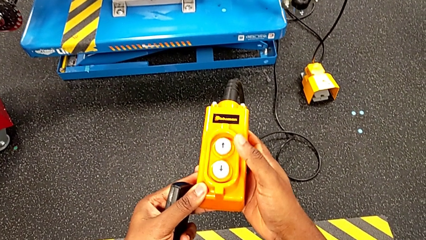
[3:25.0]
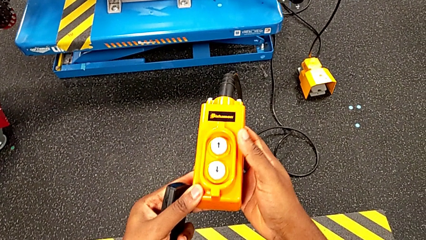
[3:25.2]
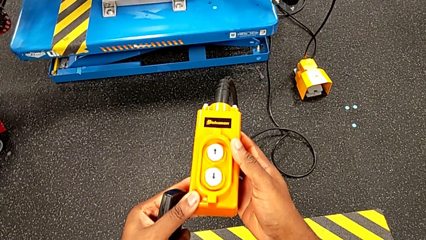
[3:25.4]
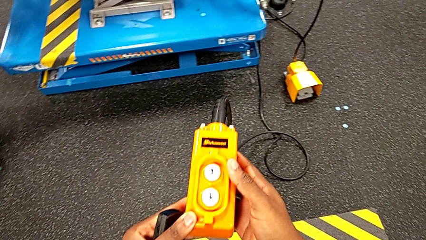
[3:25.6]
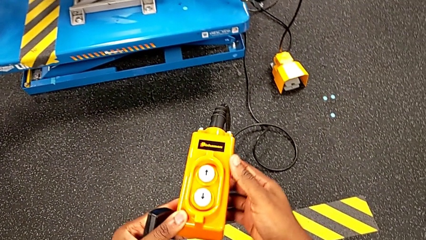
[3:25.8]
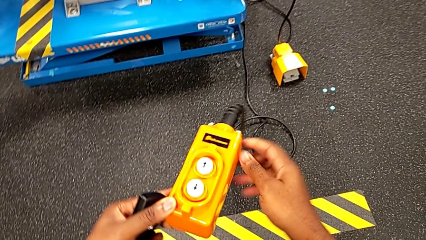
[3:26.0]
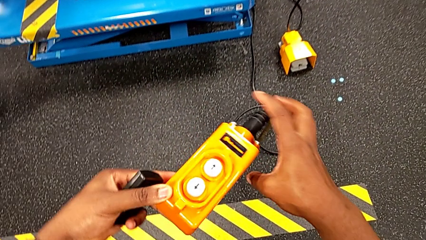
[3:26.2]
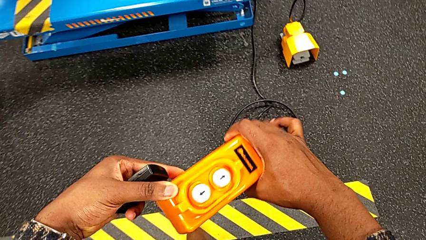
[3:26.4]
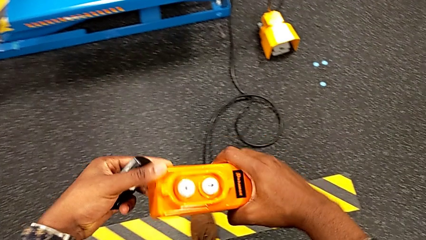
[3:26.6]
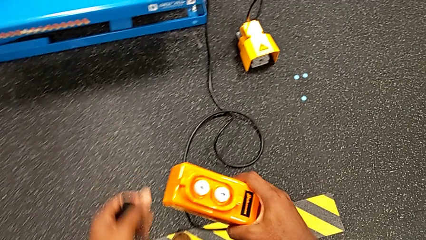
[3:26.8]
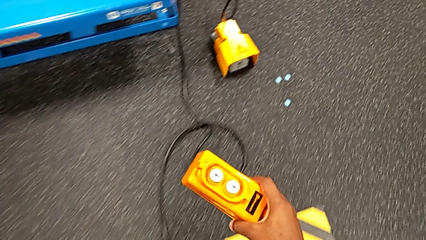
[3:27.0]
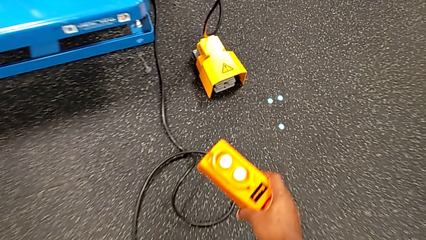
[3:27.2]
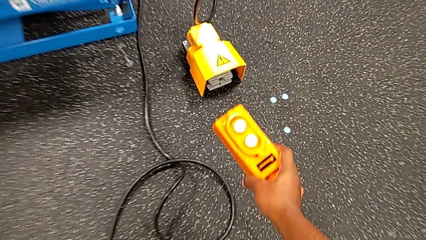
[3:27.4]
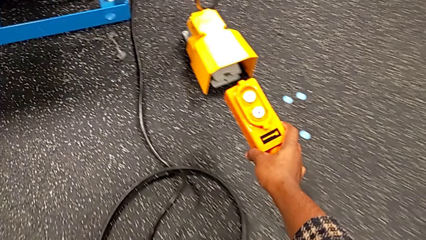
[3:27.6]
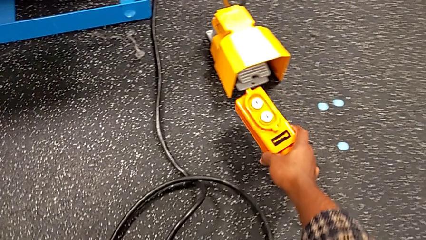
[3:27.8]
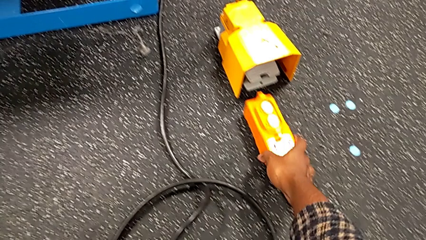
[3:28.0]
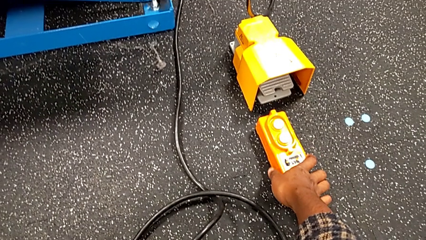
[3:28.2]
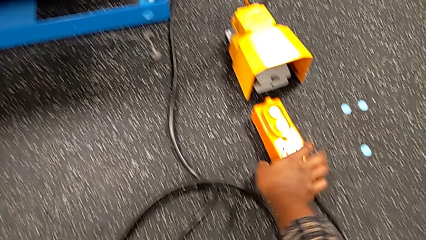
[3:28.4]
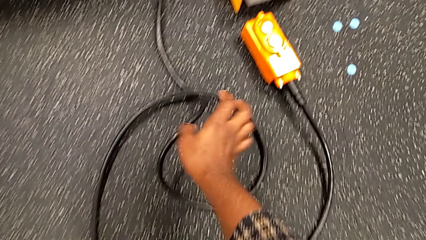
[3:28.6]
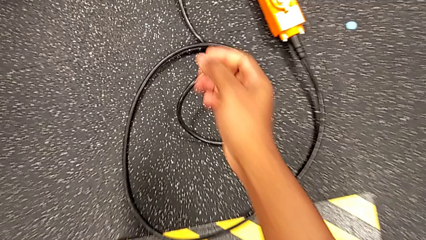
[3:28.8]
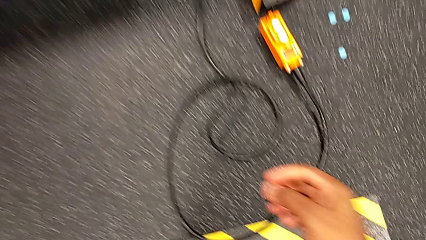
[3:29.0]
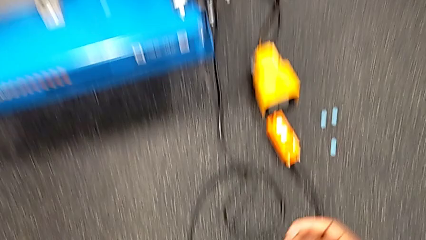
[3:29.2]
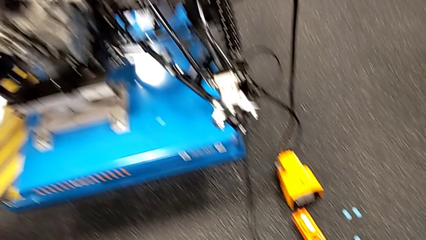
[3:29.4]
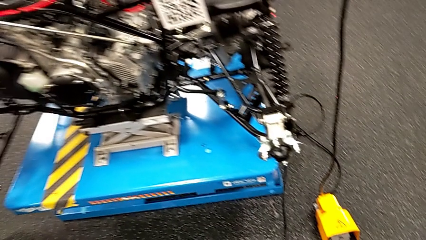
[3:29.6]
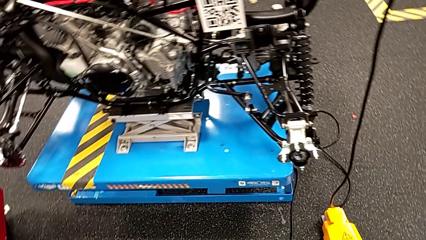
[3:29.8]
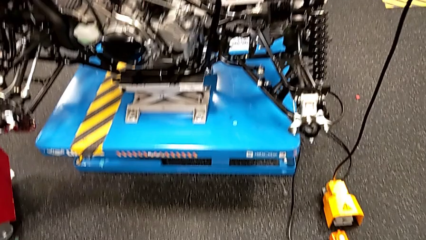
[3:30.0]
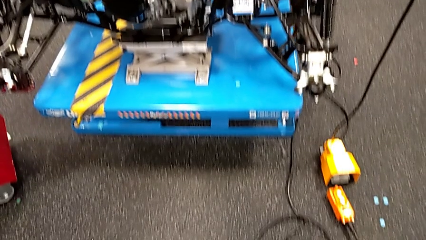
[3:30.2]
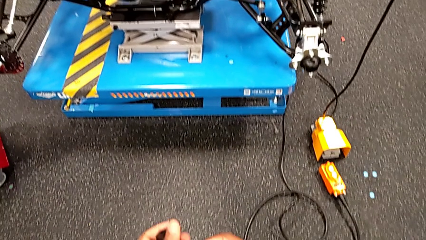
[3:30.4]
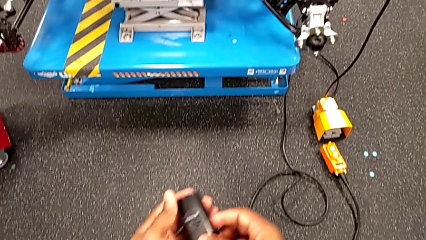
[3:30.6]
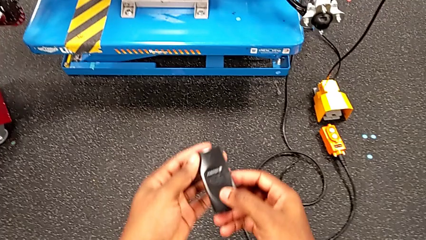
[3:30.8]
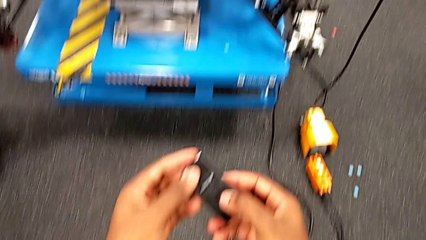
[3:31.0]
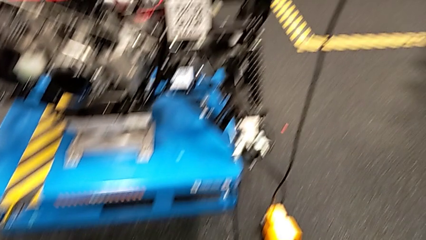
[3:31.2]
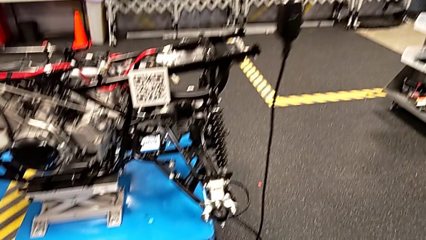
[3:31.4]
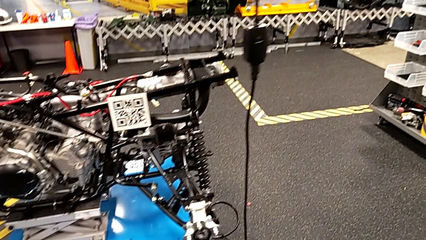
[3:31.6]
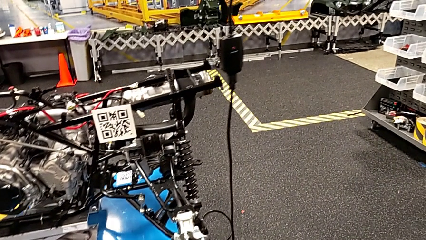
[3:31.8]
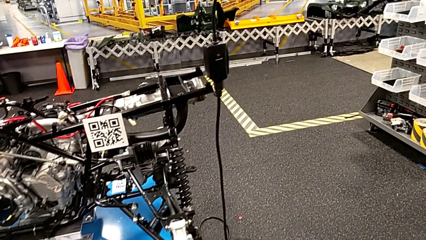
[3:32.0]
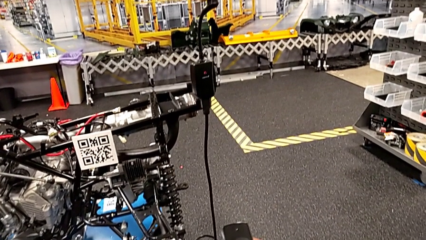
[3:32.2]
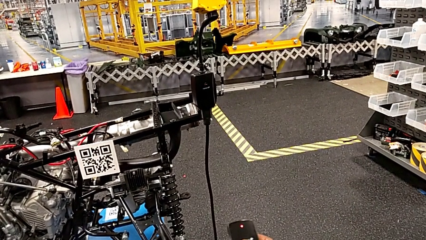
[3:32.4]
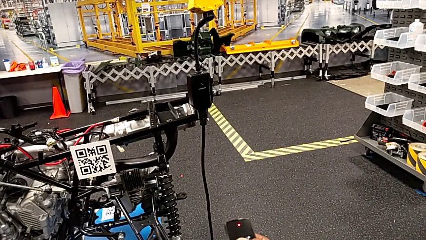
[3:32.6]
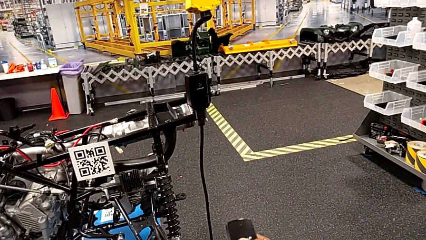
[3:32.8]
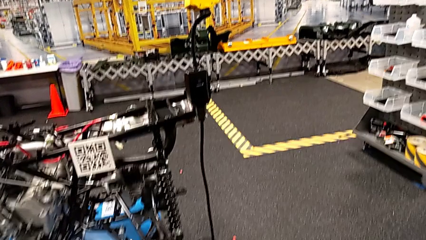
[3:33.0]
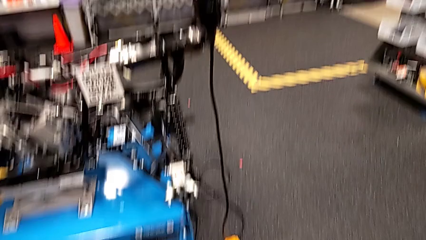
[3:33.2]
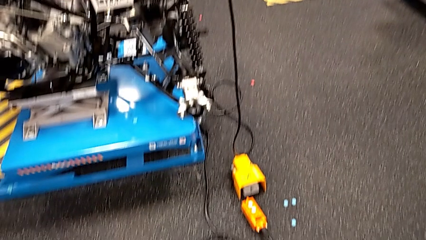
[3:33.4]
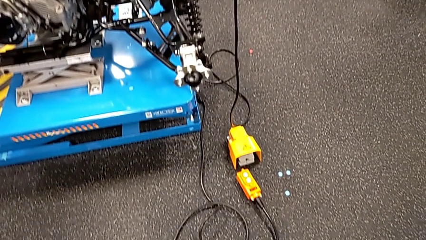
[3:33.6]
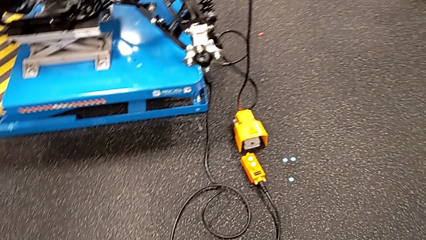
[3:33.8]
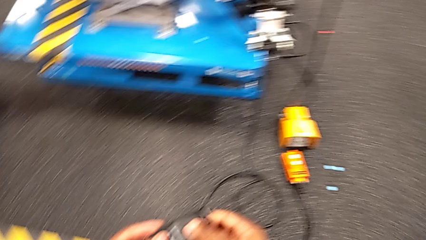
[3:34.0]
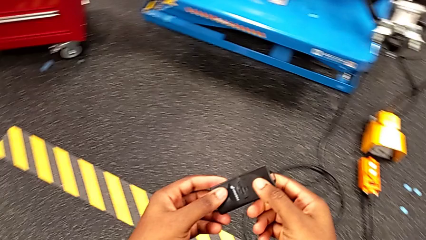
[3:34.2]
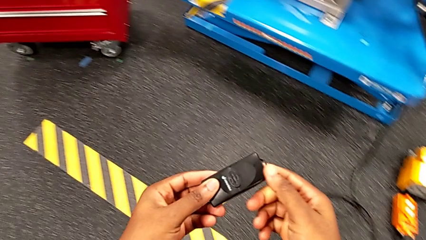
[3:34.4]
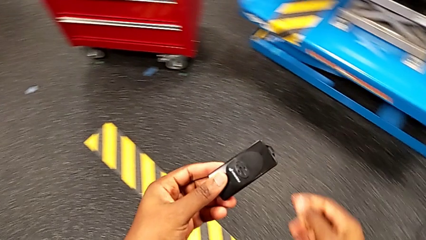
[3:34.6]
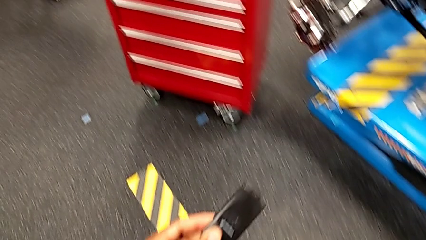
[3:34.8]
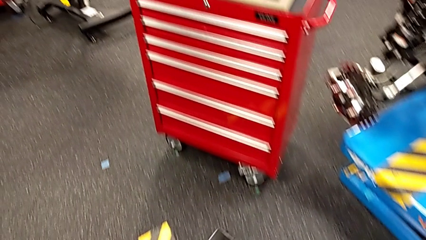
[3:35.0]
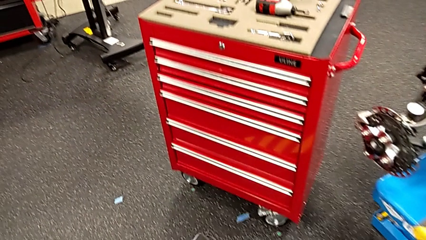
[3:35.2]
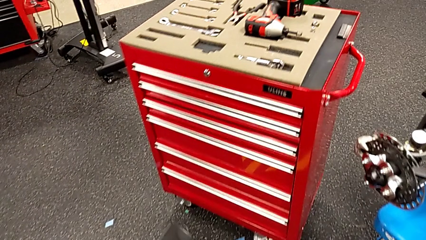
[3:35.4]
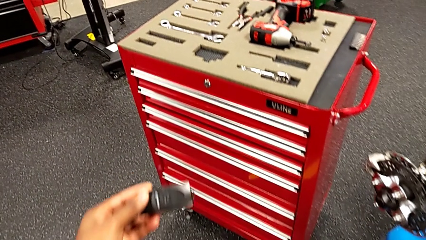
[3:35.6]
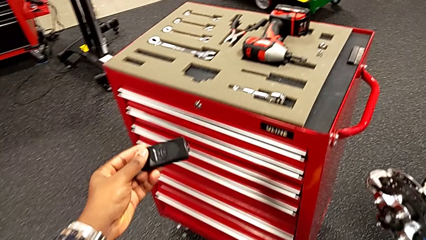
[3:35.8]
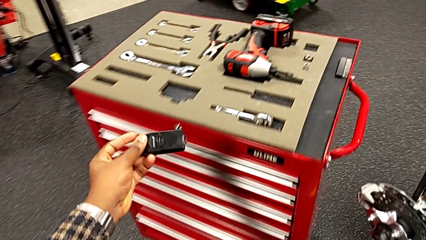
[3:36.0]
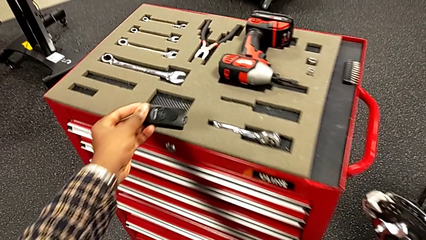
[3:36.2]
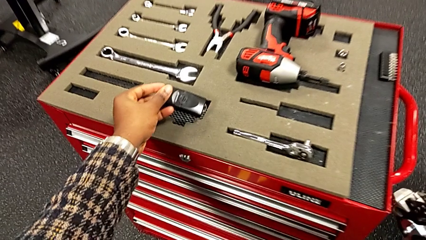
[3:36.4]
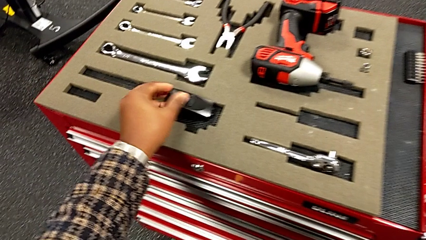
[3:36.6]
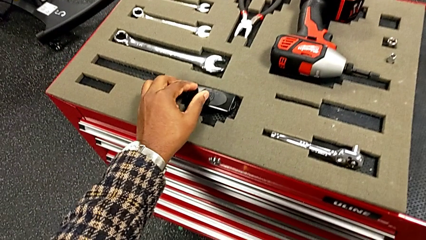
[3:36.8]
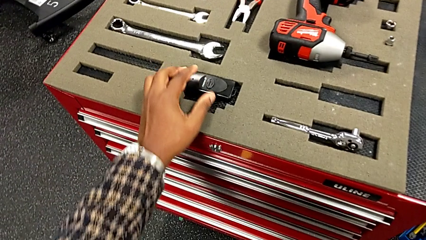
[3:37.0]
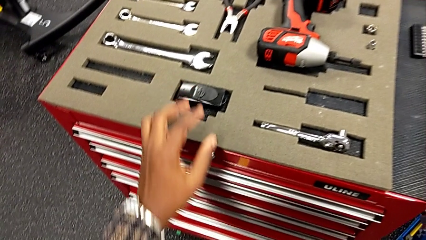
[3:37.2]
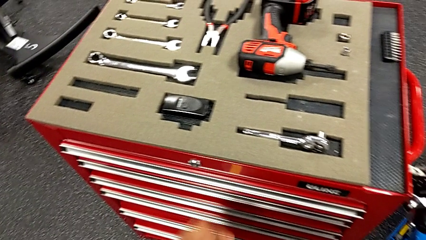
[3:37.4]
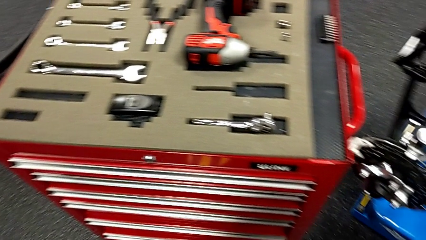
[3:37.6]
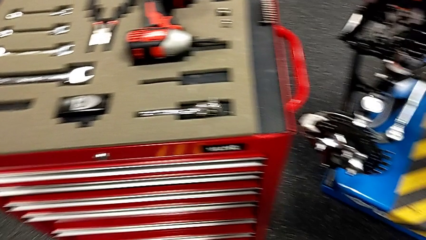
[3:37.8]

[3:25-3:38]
The camera wearer is raising the electrical lift table with the remote. They grab the remote with the right hand, place it, press the quality control bench and place it.

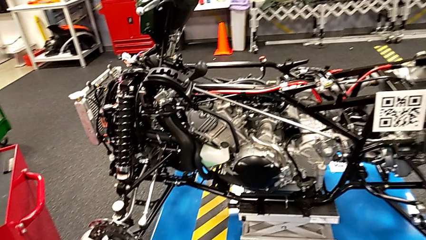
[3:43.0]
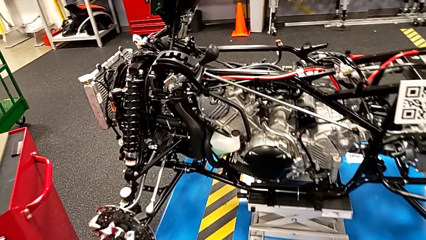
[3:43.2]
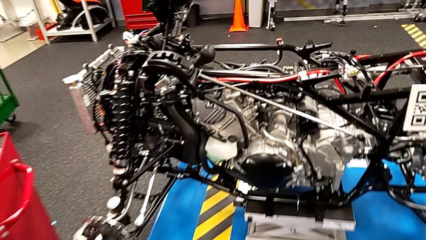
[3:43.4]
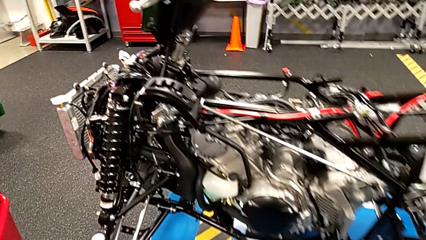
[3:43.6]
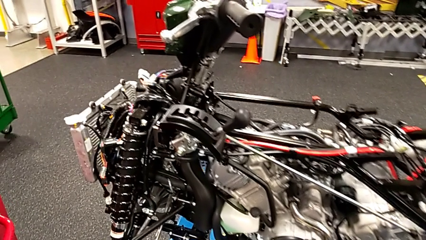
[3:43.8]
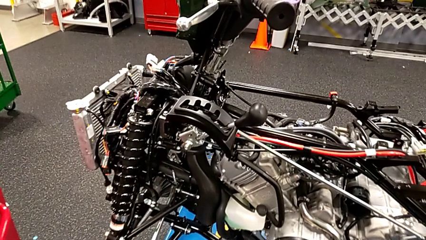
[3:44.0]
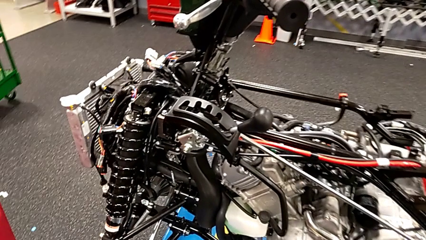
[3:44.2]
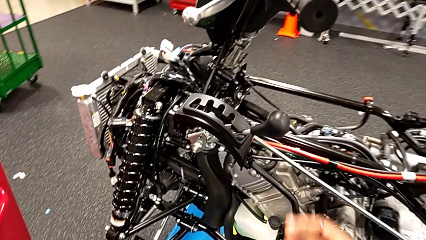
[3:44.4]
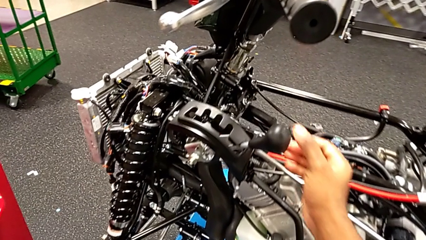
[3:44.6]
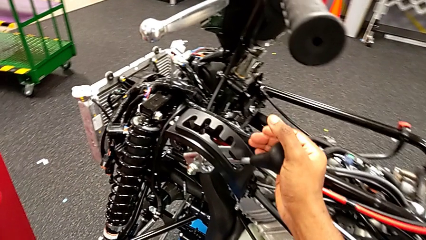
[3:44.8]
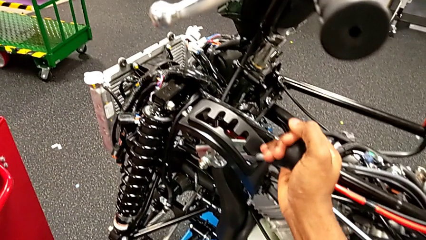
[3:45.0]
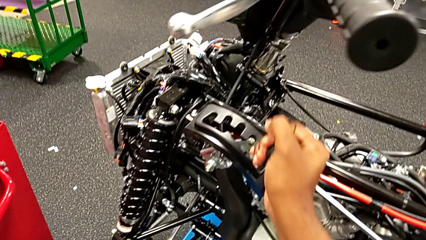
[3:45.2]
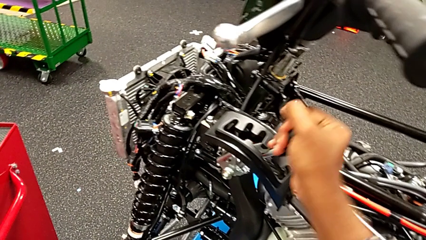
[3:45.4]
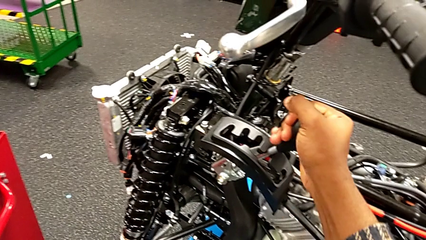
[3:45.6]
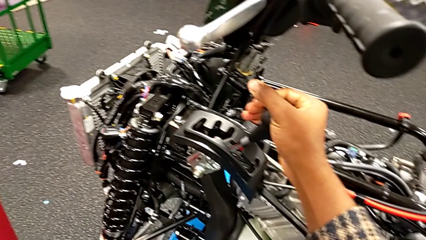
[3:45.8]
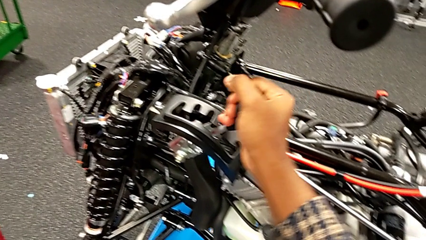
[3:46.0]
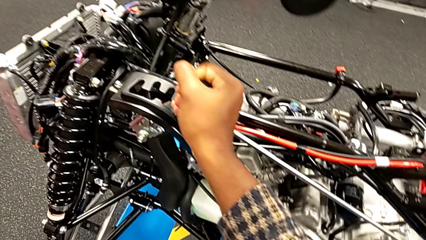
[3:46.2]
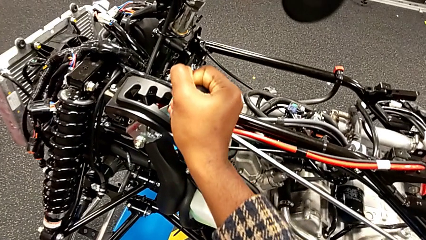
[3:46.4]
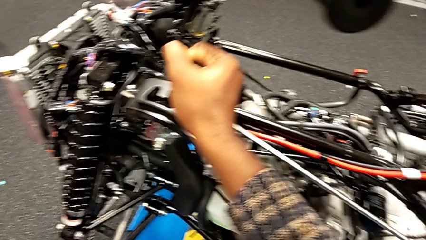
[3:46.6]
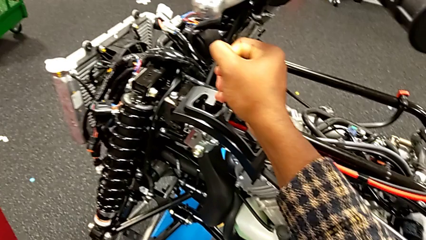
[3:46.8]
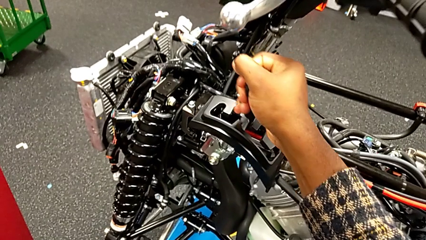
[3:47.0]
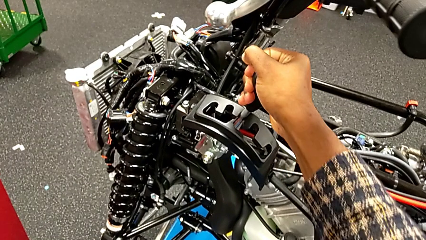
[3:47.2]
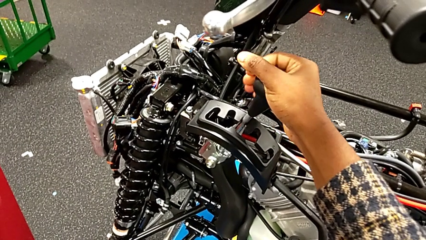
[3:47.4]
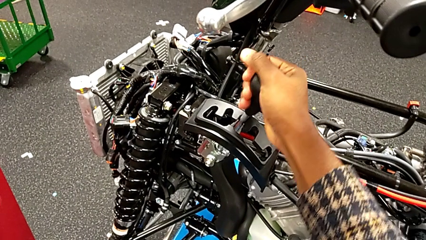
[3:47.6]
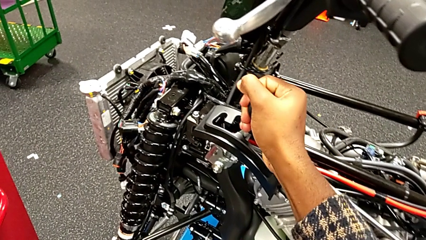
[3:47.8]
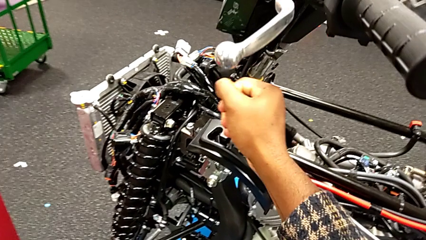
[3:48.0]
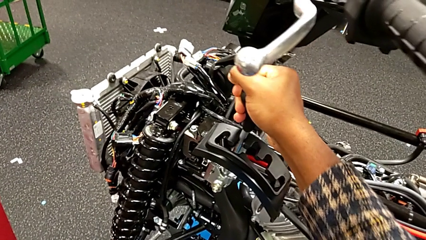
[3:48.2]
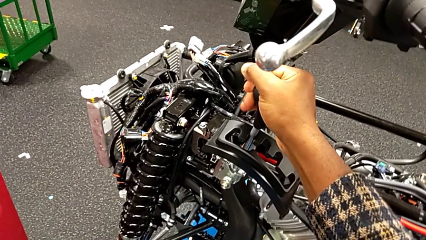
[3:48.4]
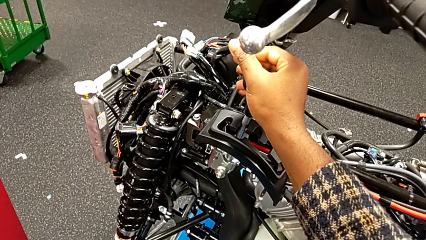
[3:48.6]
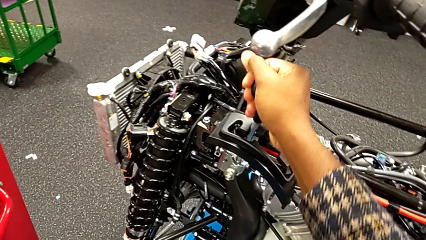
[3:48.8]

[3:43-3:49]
The camera wearer is changing the lever to different transmission settings. They grab the lever and begin to shift it.
